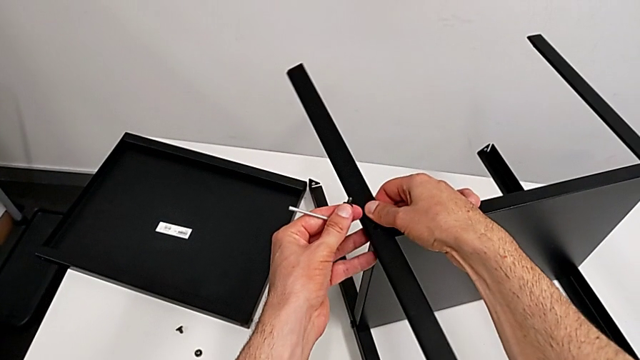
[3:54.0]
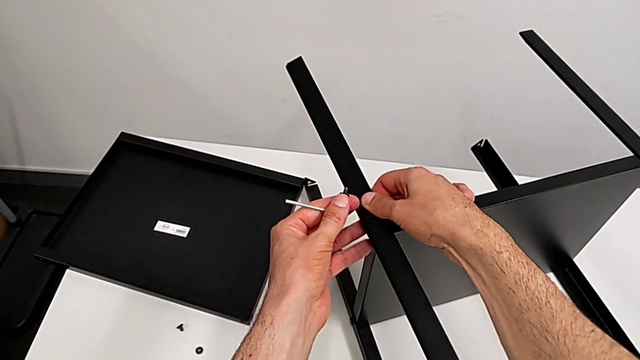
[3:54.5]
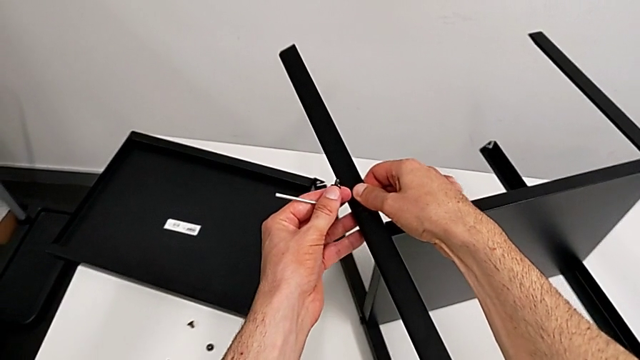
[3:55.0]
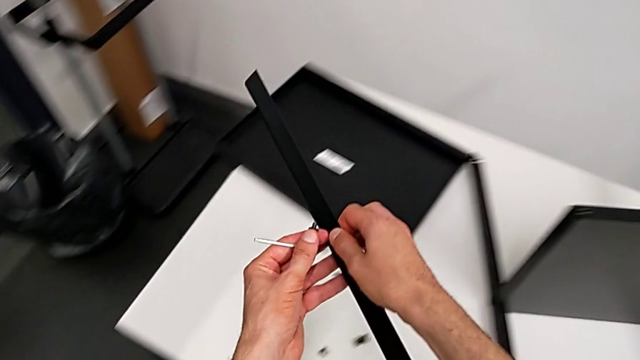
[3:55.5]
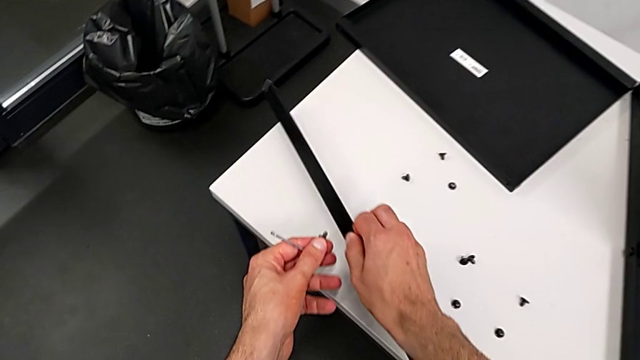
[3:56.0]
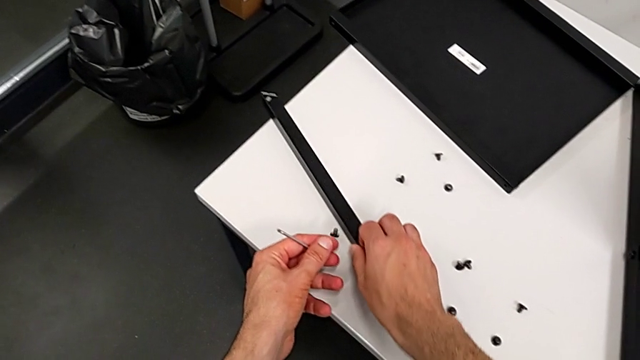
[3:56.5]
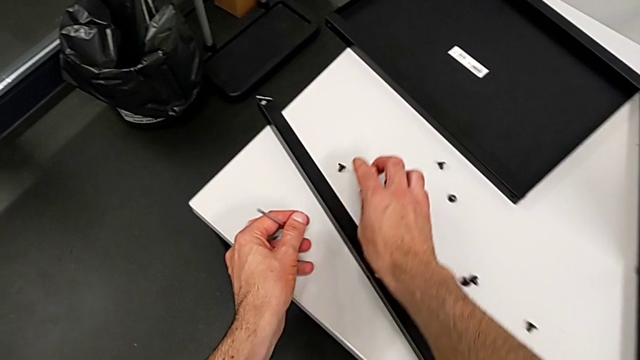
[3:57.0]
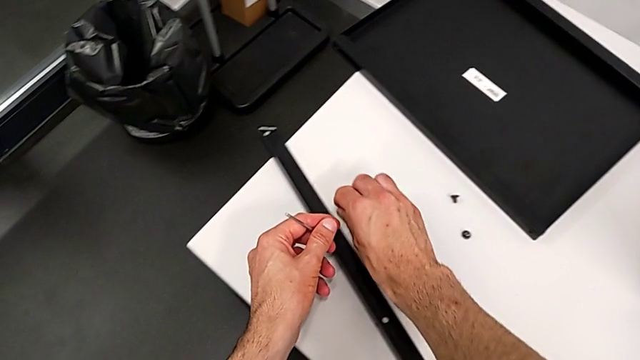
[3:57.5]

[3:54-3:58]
The camera wearer is disassembling the first leg. They disassemble the first leg, place it, wrongly drop the hex socket head and align it.

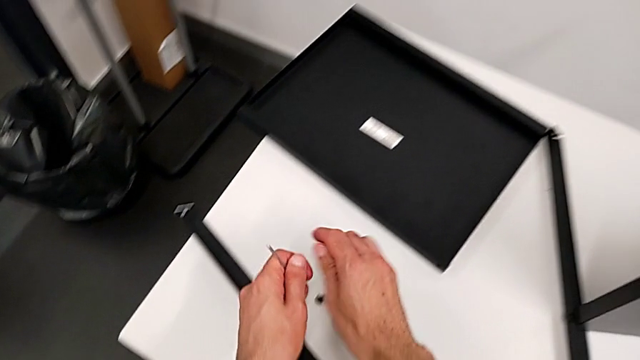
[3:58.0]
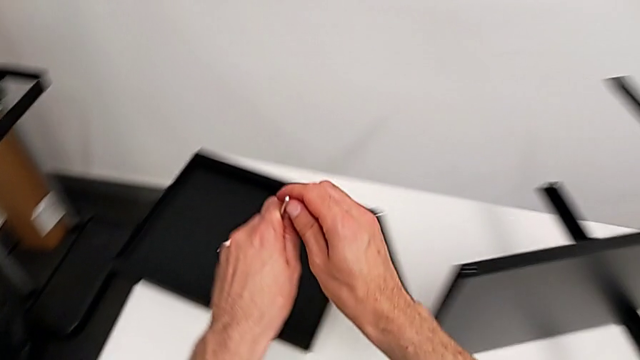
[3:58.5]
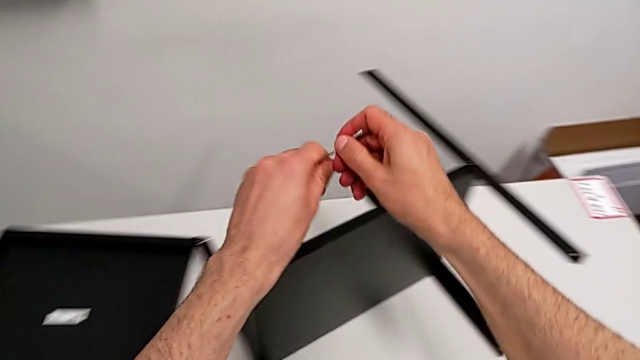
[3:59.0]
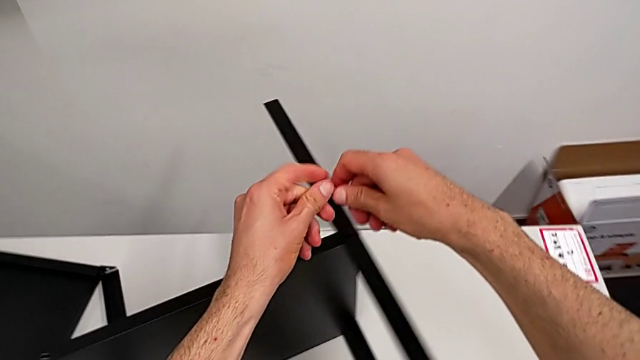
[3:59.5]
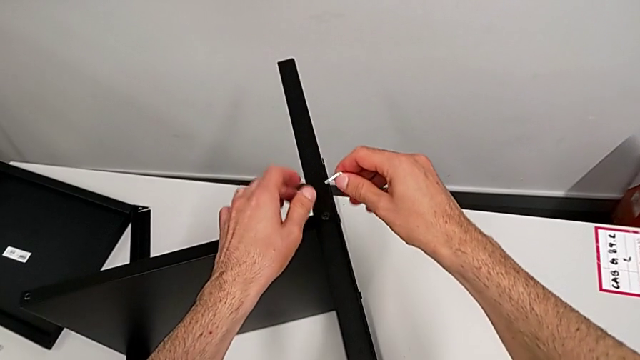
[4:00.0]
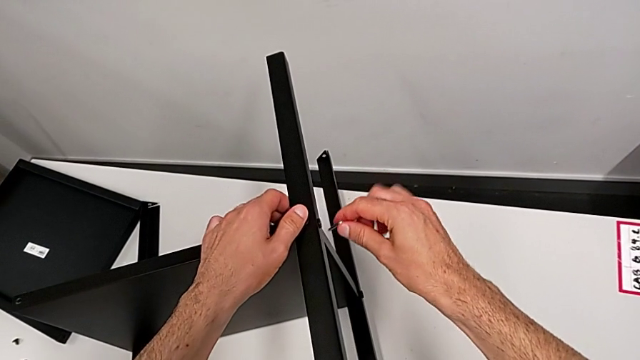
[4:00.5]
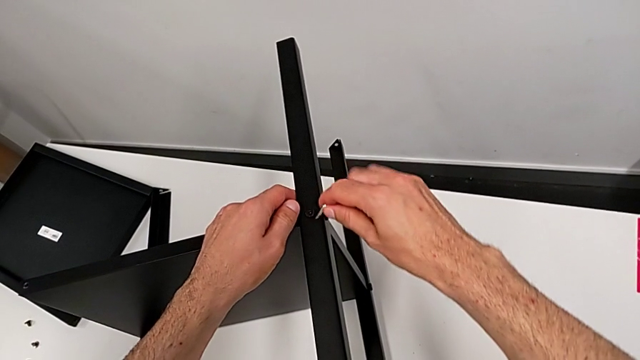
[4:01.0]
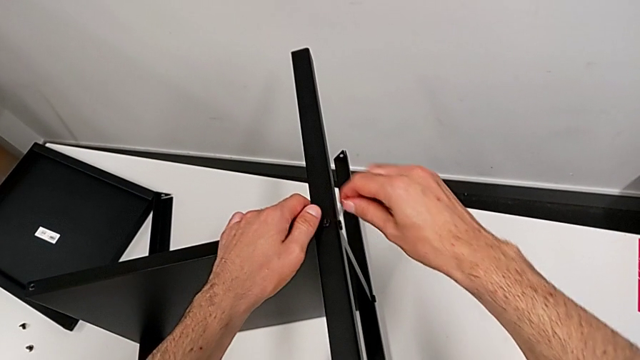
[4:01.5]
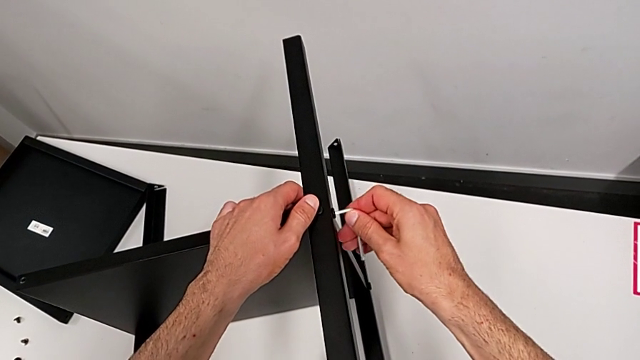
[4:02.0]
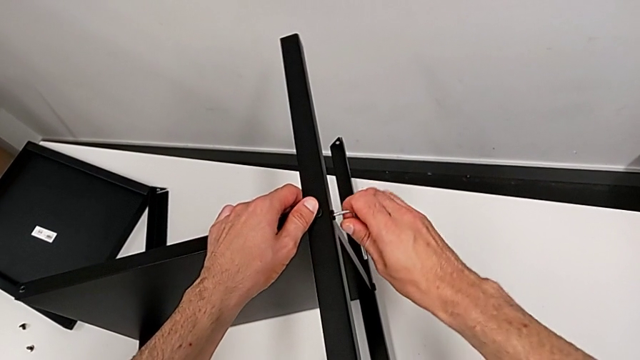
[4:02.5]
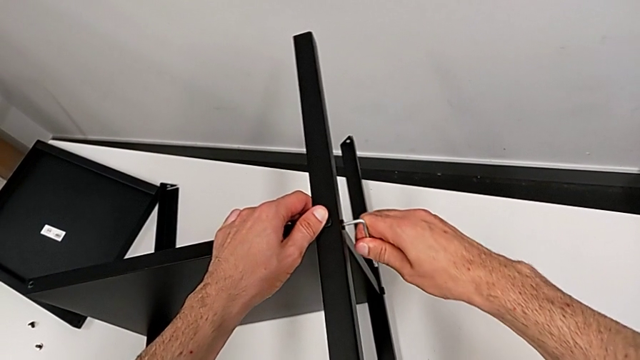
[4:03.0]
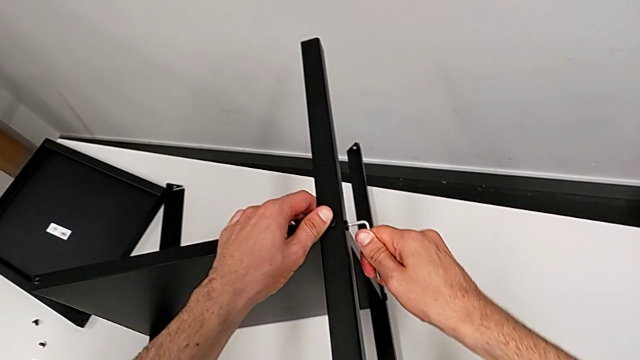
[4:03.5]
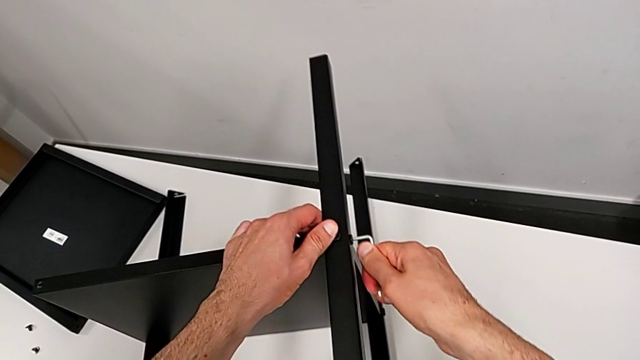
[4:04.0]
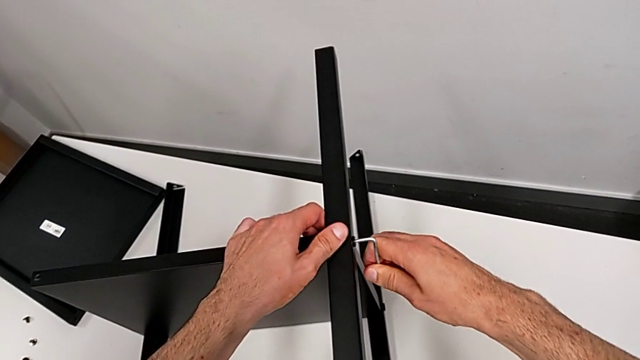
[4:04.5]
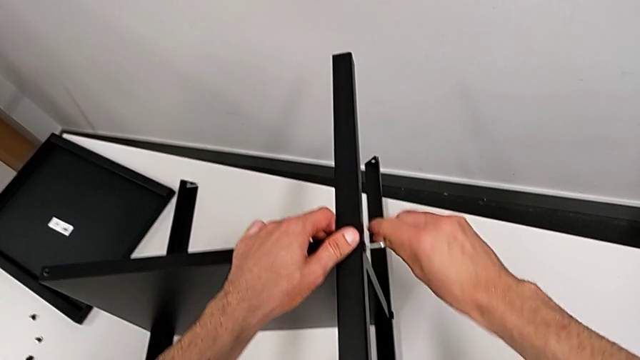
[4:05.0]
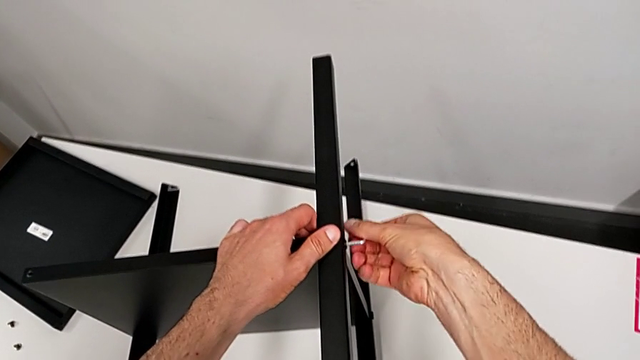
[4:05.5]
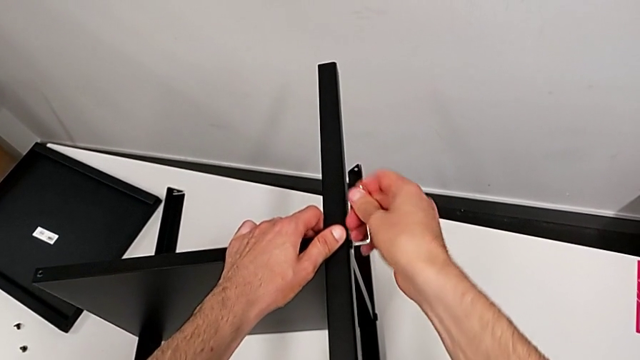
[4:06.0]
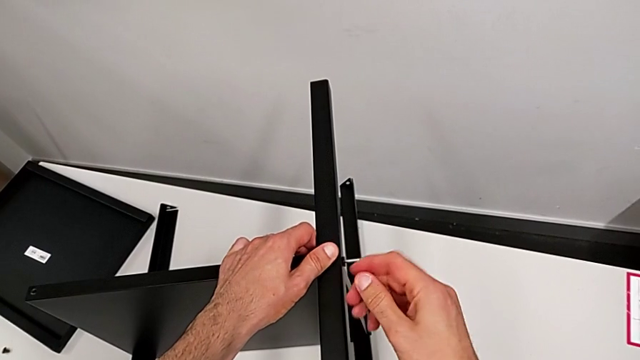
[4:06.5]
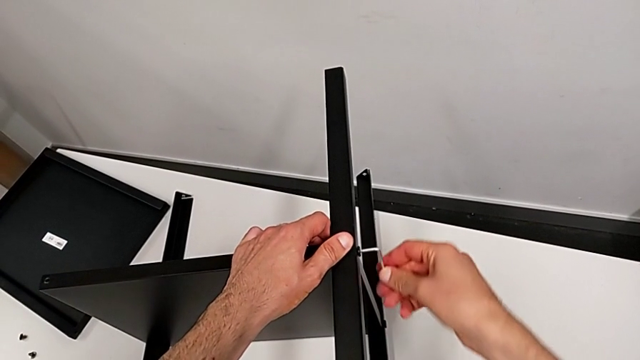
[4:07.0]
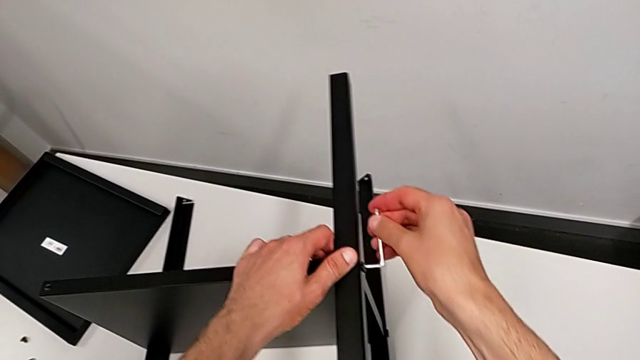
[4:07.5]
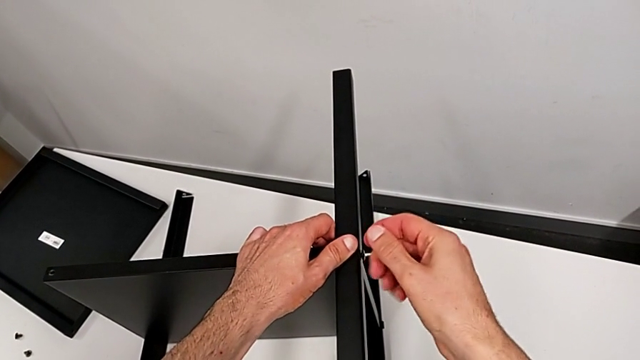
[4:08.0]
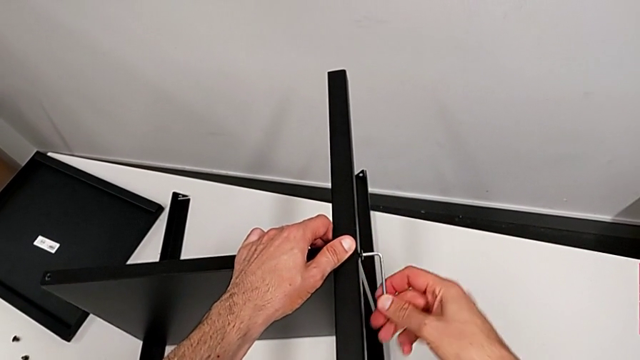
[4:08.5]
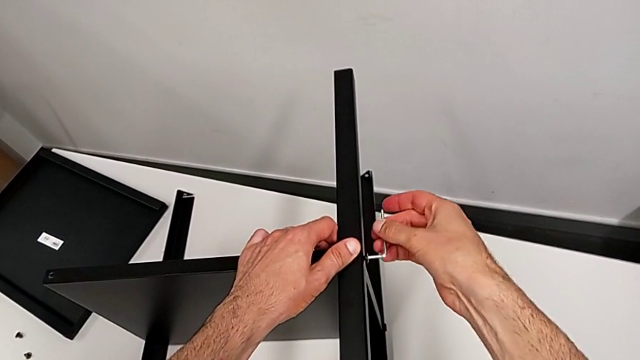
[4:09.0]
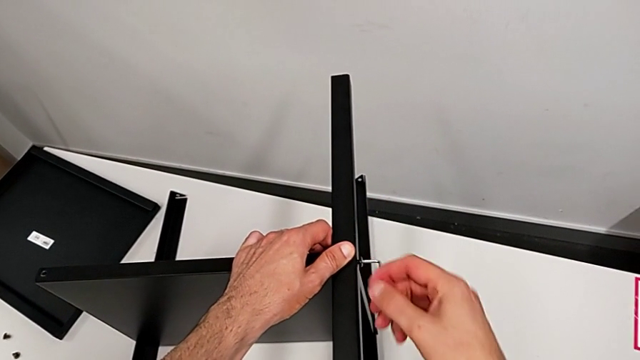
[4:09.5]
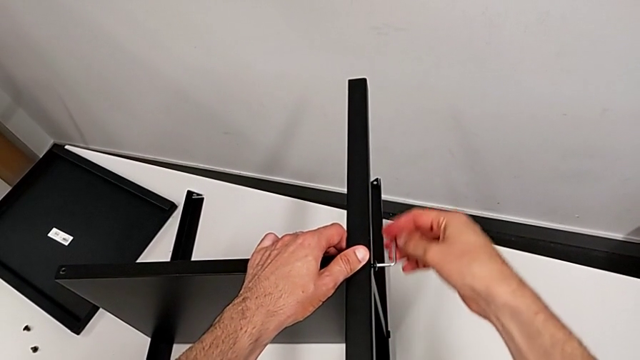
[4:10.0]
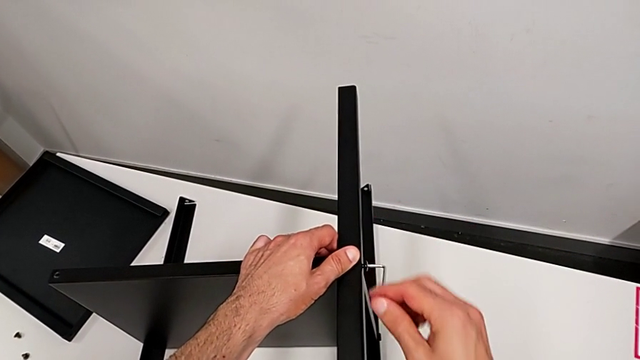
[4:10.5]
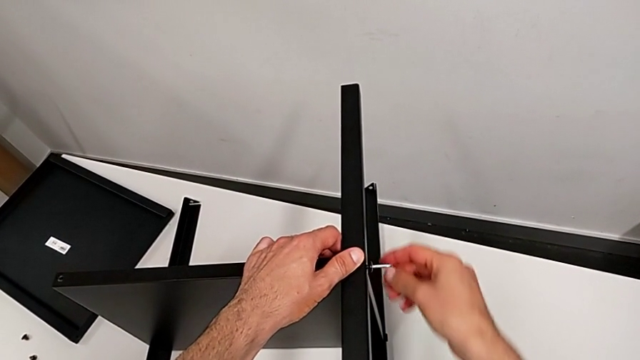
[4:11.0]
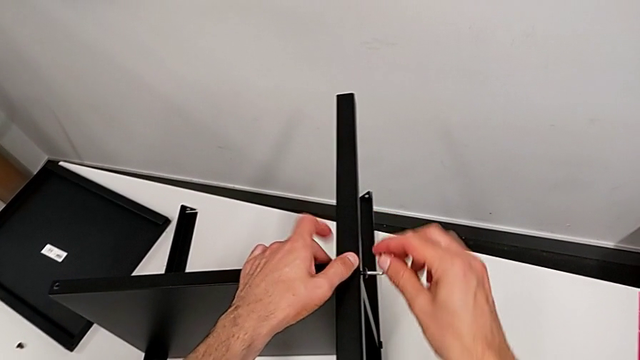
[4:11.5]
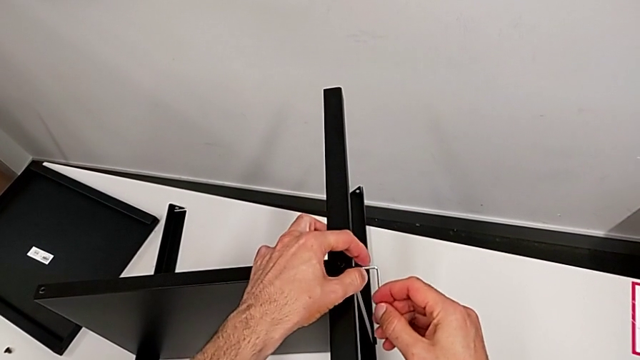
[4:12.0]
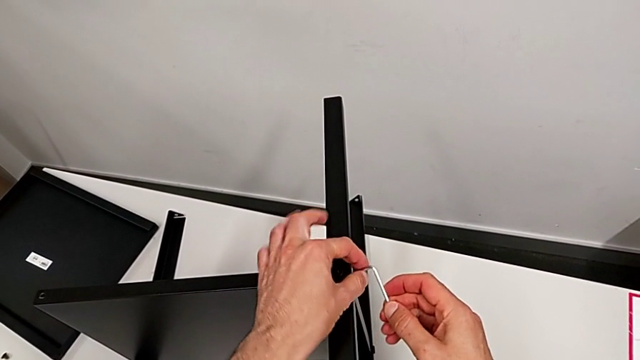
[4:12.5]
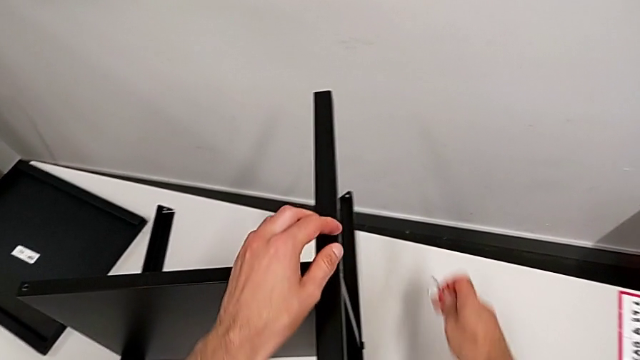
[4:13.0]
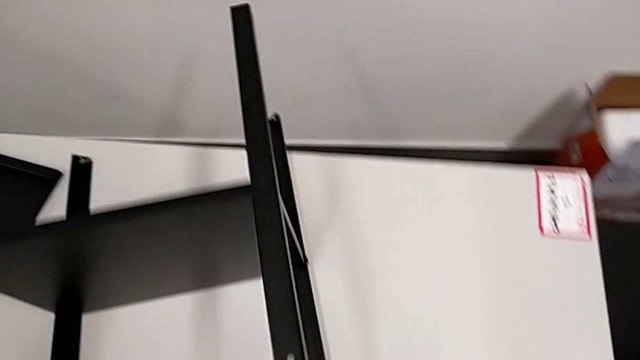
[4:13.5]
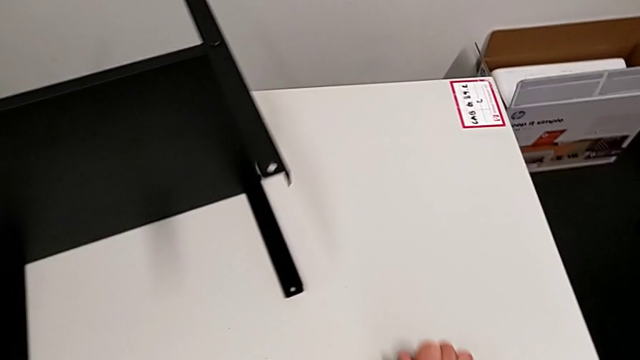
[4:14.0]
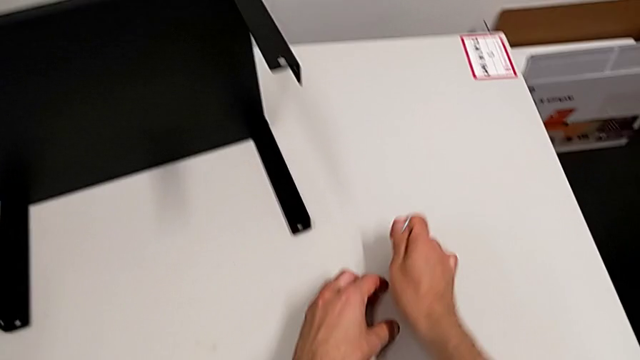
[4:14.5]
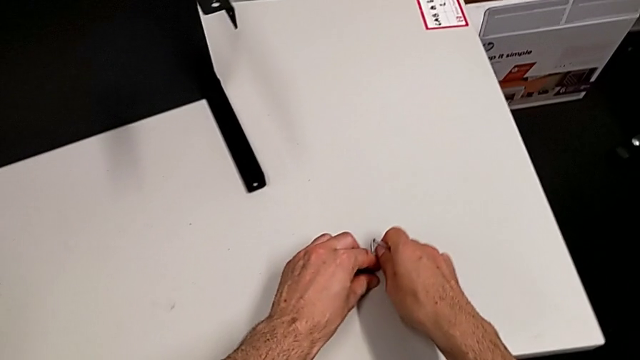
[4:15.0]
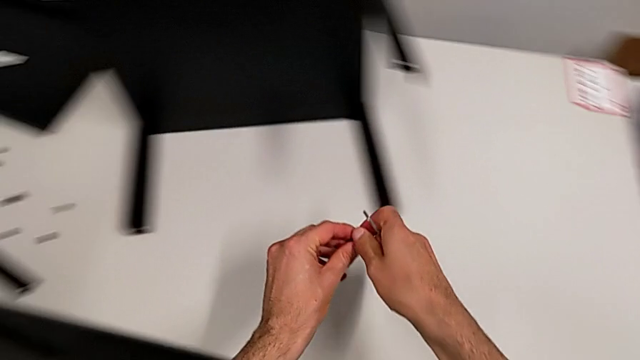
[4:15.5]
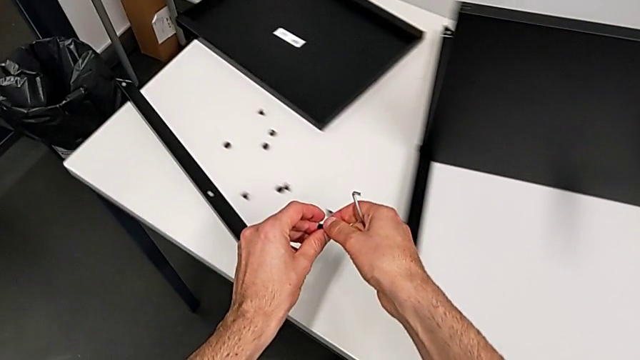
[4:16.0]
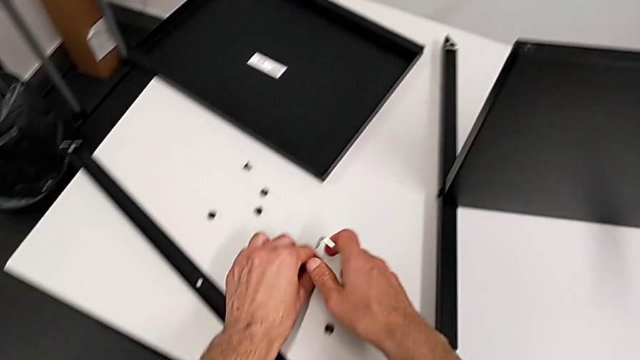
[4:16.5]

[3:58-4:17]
The camera wearer is disassembling the second leg. They grab the Allen wrench, insert it, unscrew the hex socket head, withdraw the Allen wrench with the right hand, wrongly drop the hex socket head, accidentally dropping the third hex socket head on the table, align it, grab it and place it.
